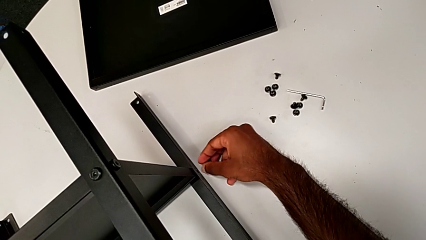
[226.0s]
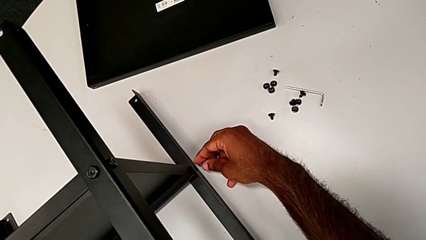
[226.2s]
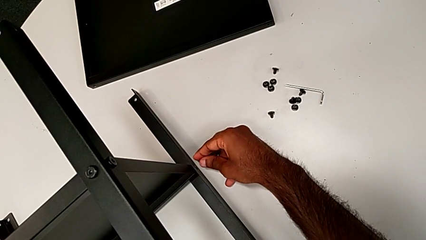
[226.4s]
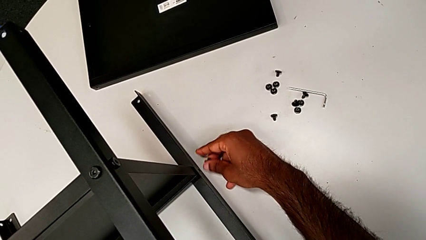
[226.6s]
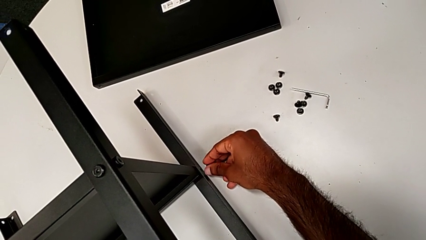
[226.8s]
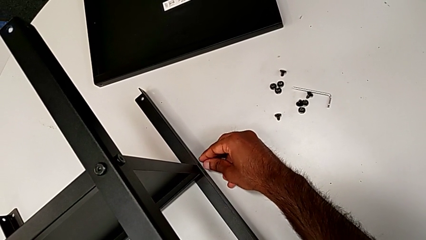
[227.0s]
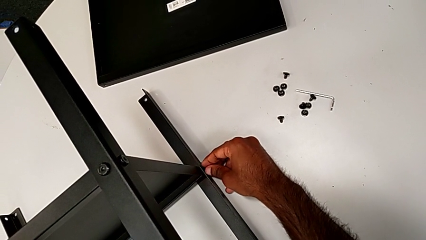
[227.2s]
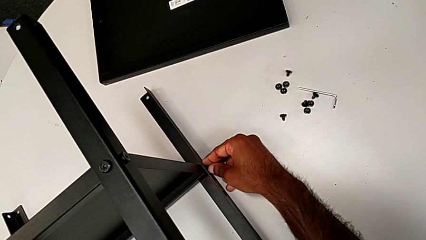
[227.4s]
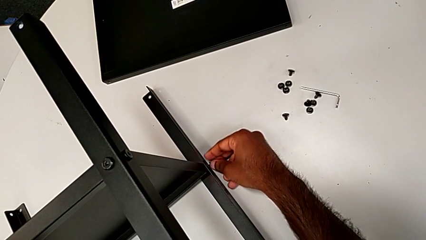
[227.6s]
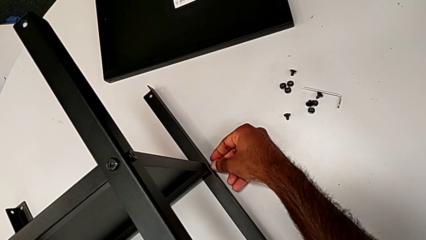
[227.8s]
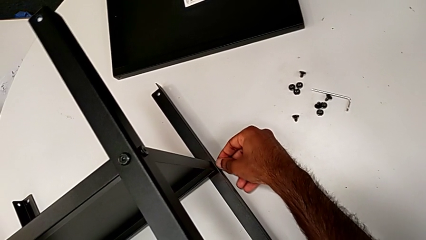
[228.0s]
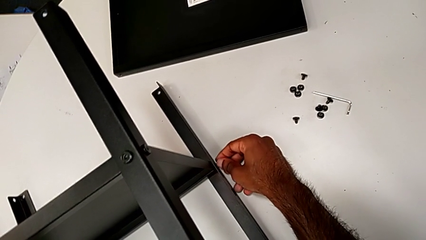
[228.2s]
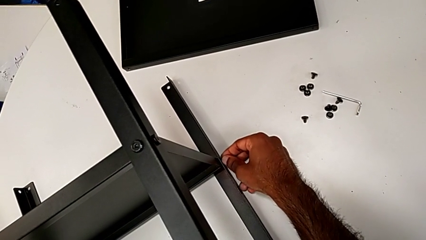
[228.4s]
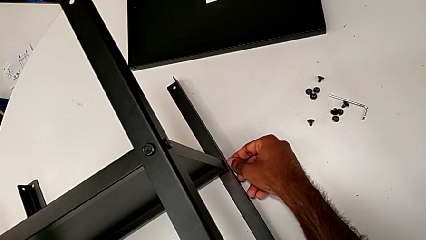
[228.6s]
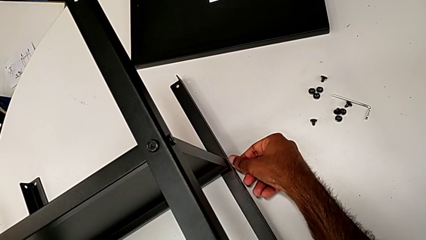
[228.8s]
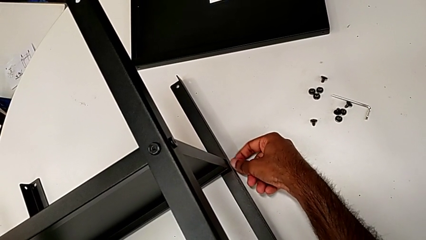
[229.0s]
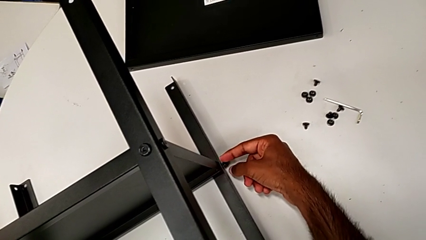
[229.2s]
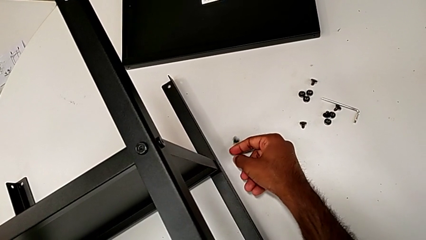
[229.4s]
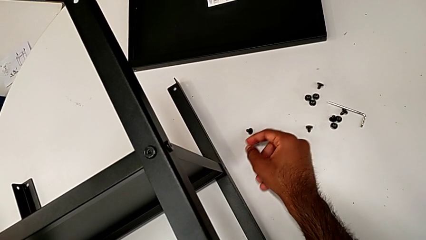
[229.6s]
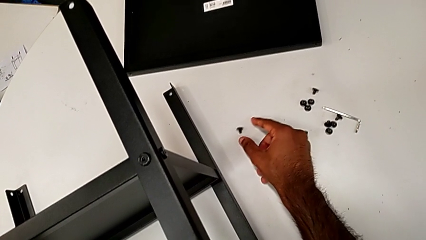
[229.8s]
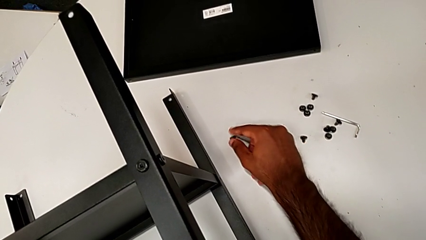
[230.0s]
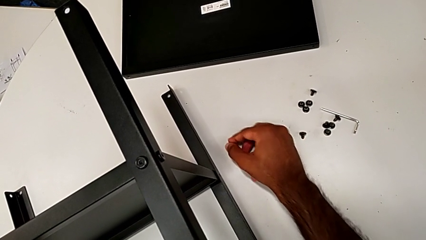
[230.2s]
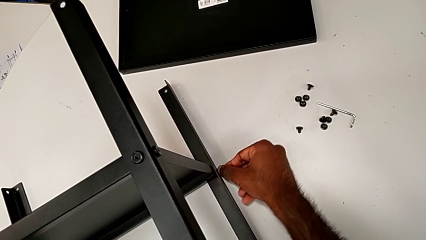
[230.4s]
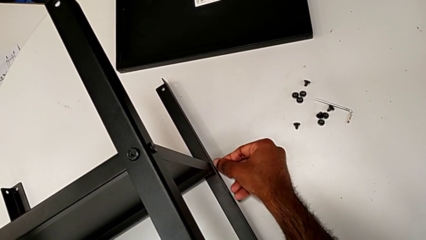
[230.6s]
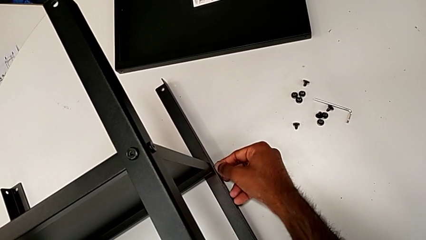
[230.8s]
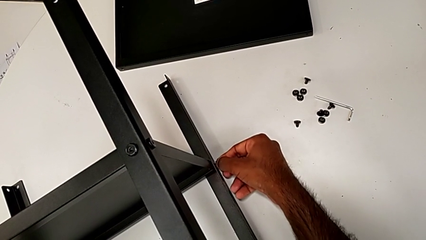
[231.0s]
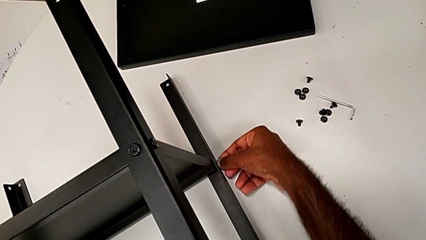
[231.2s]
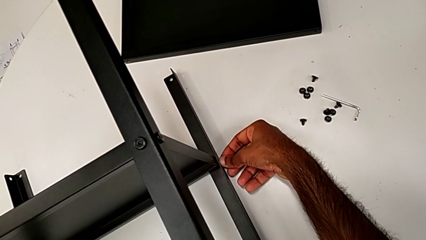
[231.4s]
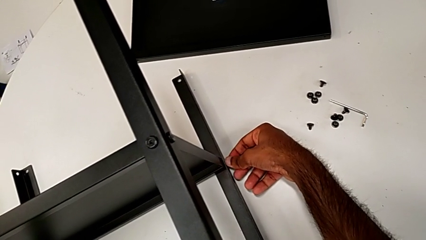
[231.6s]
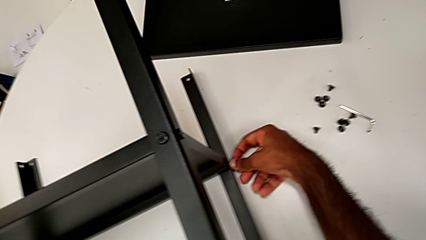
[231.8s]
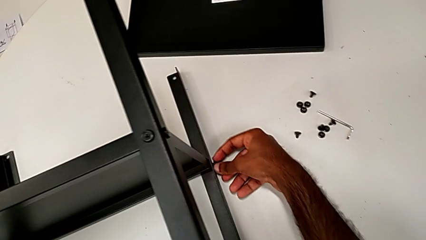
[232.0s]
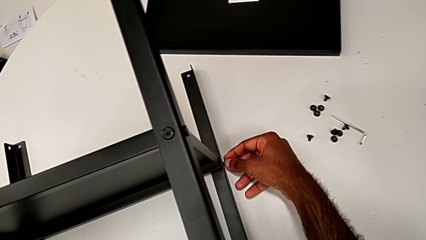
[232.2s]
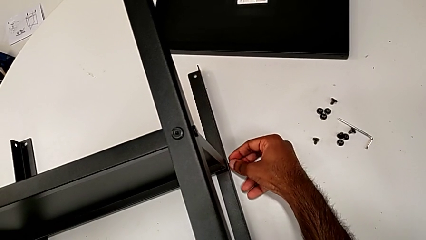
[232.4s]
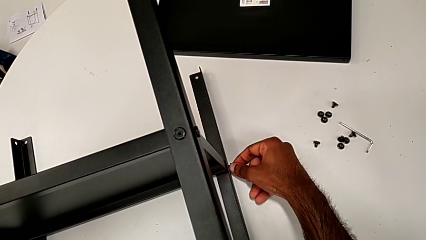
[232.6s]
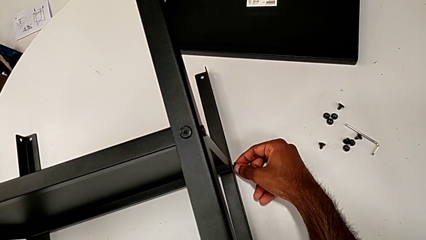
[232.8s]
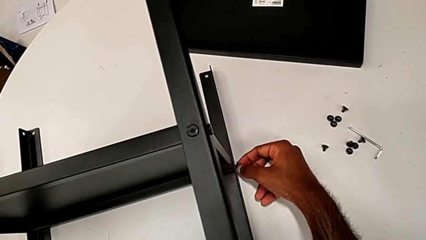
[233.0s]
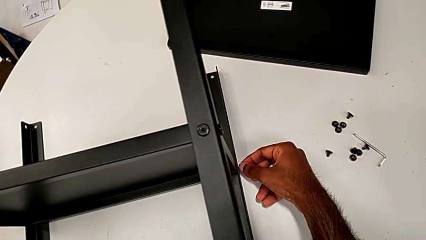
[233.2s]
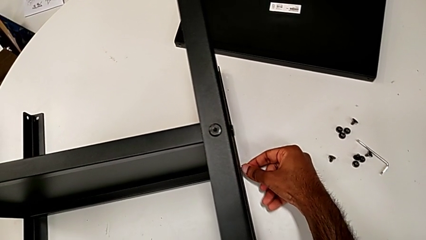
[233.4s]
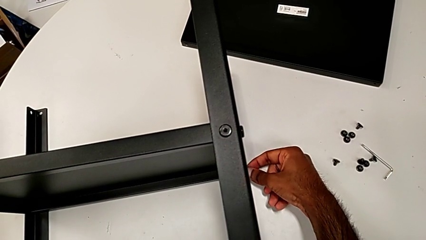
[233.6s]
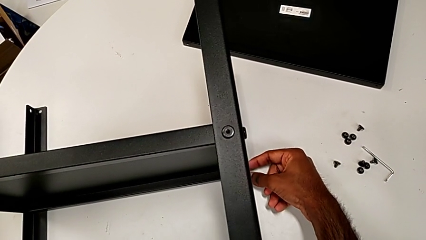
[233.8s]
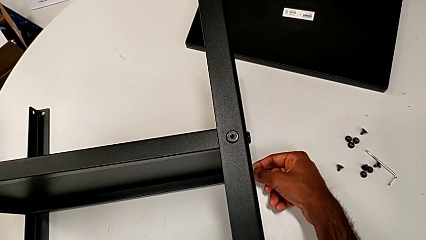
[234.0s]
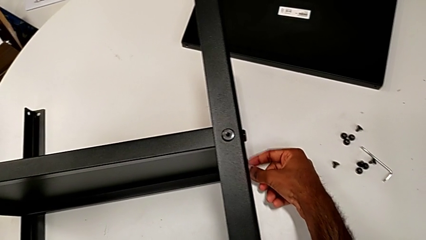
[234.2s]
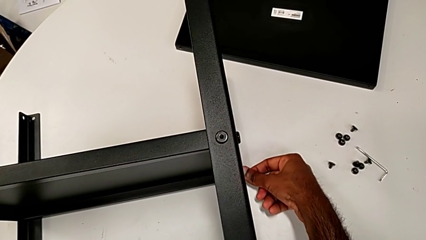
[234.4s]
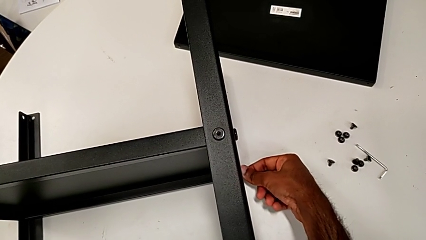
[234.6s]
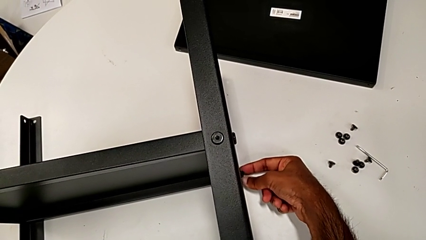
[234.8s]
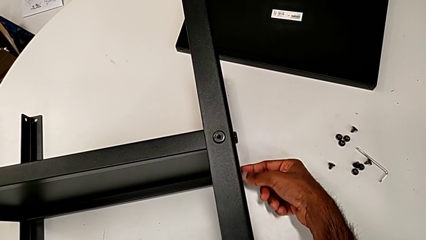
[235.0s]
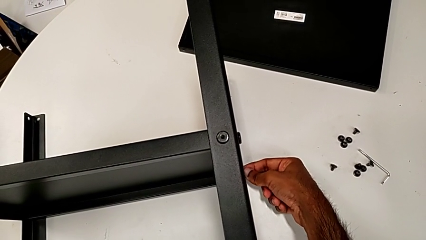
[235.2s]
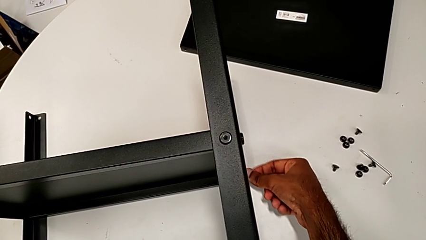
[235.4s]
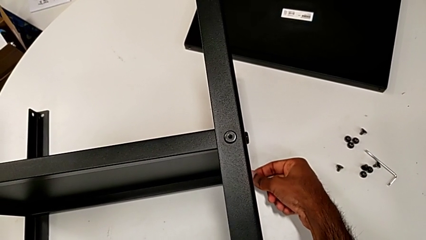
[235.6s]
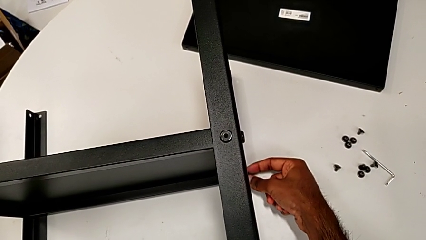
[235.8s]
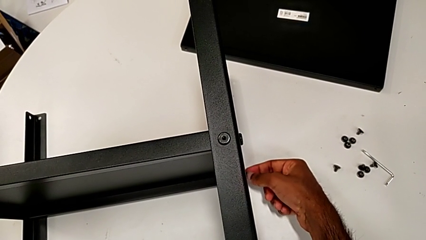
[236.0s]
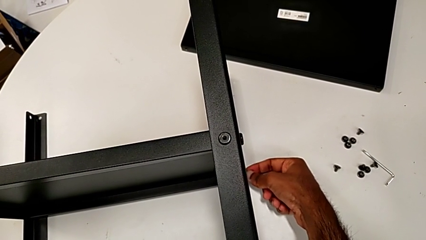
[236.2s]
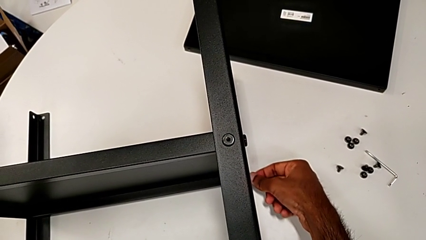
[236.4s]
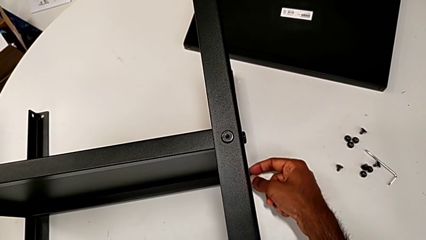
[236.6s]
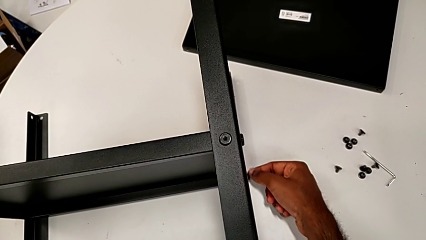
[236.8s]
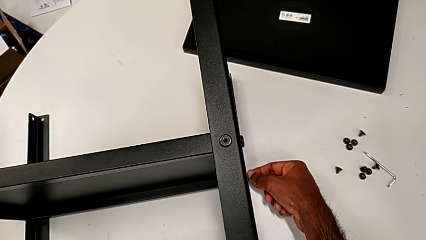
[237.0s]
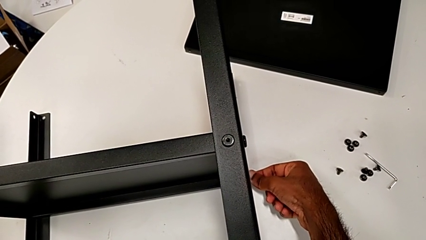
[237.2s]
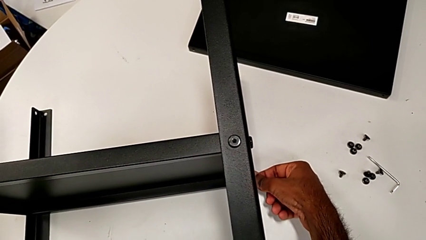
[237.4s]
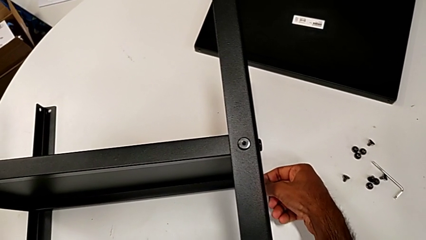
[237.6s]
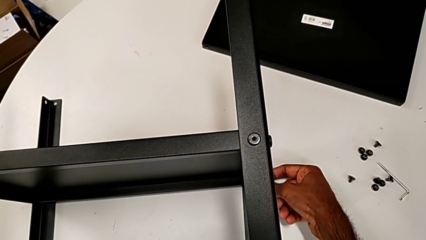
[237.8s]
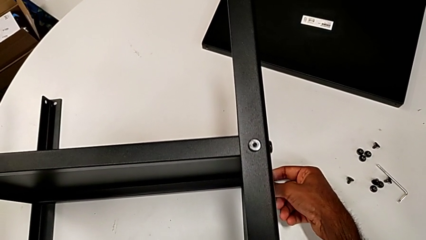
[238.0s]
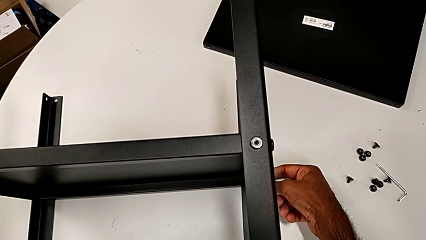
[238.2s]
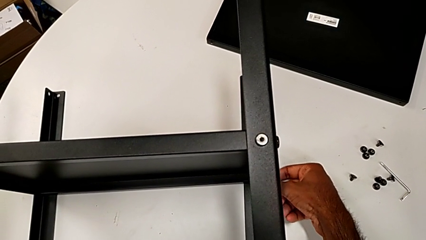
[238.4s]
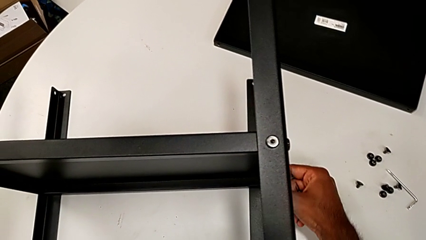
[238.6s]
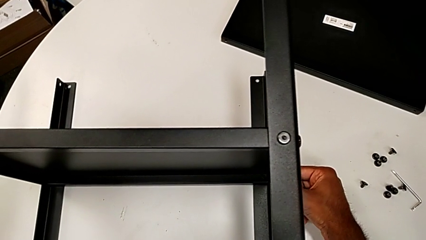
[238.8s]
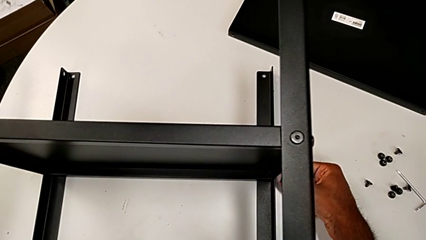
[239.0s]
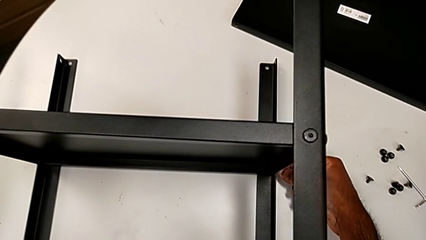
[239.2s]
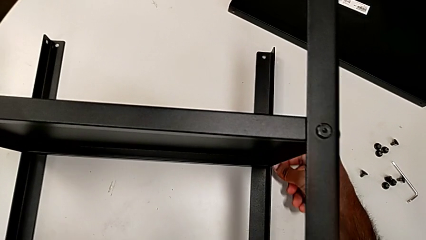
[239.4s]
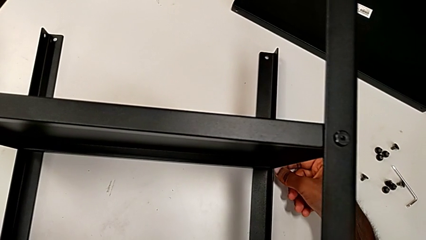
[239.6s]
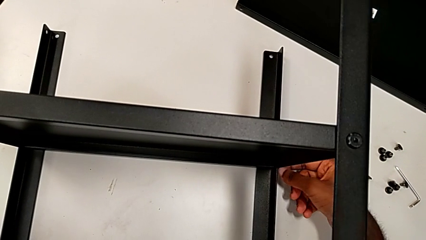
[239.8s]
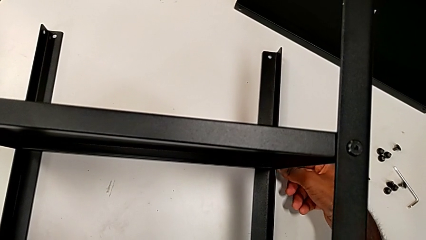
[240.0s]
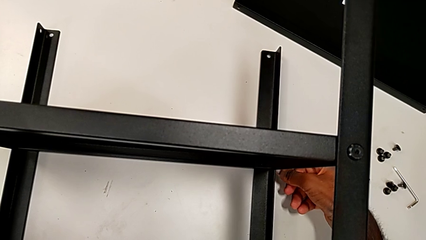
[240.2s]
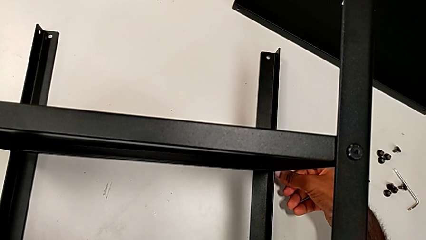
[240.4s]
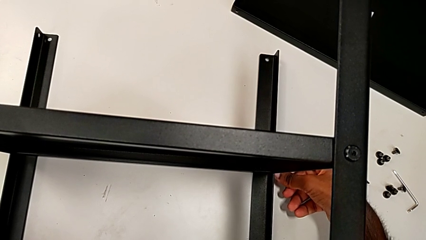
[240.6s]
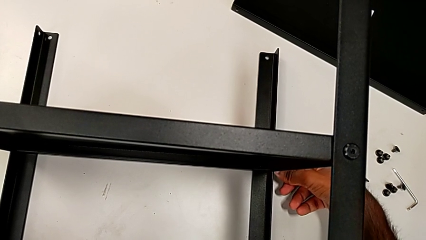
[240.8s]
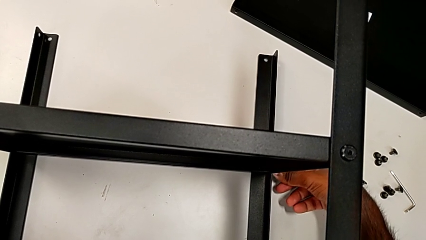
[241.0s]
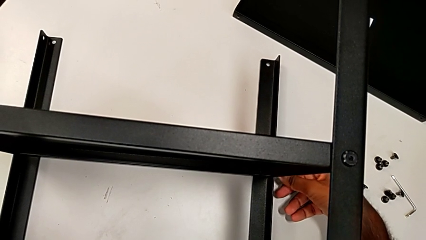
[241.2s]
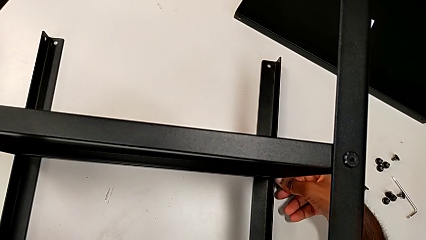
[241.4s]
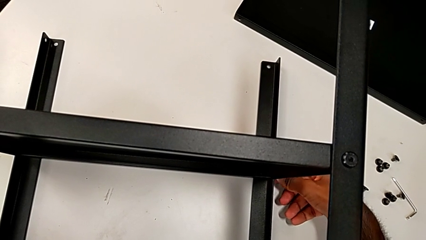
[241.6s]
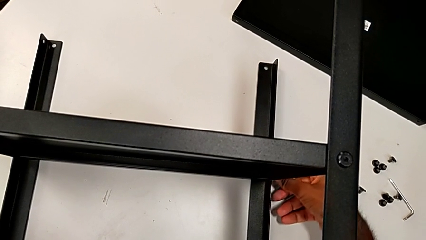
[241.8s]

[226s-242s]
The camera wearer is screwing the last side of the third leg onto the shelf. They insert the hex socket head, wrongly drop it, grab it, insert it and begin to screw it.
